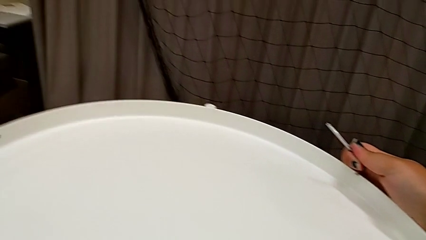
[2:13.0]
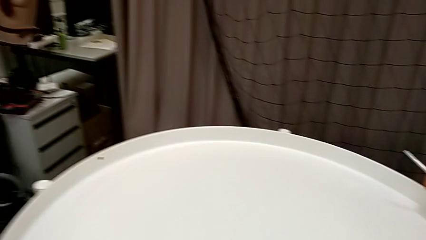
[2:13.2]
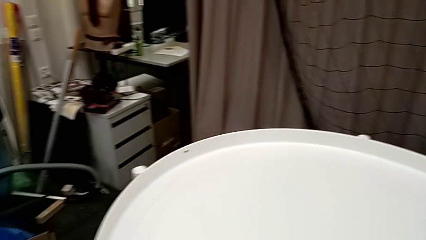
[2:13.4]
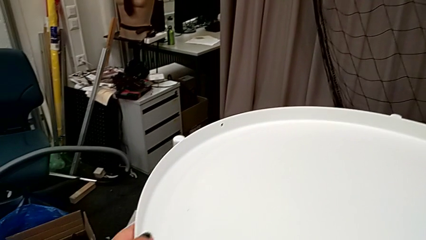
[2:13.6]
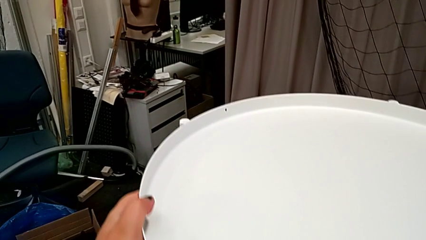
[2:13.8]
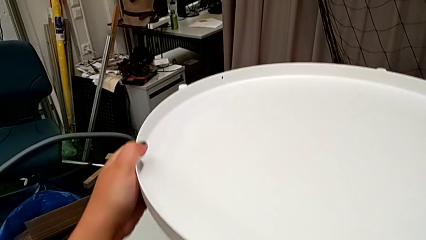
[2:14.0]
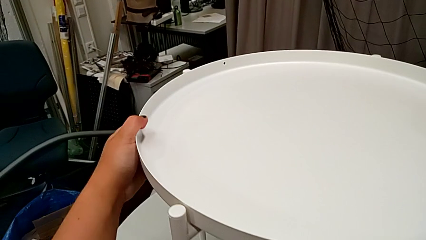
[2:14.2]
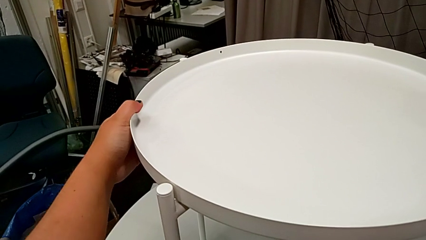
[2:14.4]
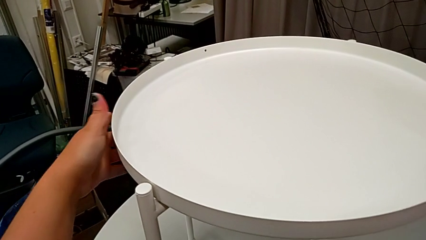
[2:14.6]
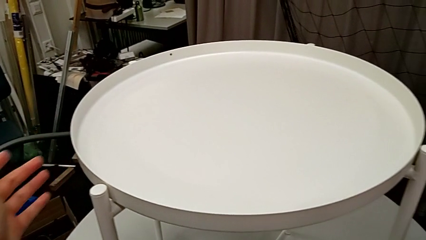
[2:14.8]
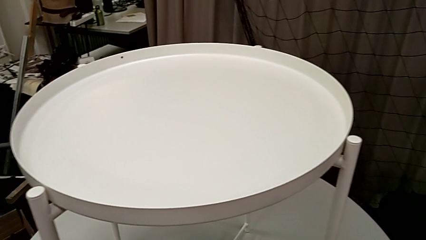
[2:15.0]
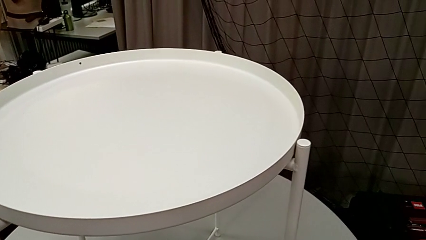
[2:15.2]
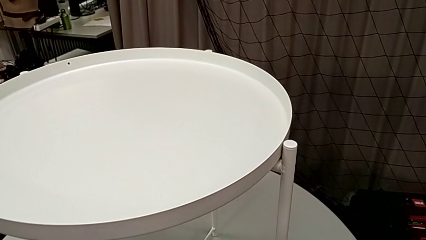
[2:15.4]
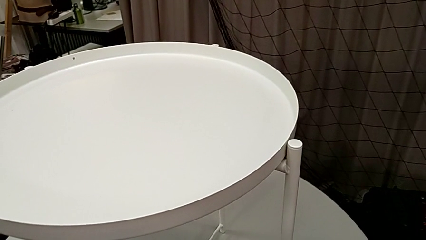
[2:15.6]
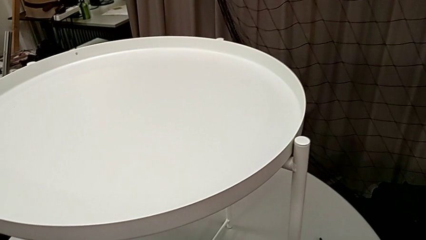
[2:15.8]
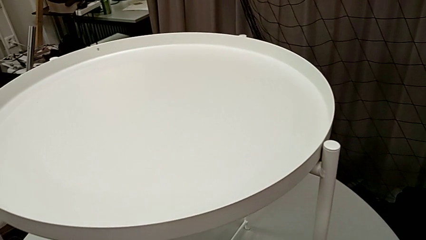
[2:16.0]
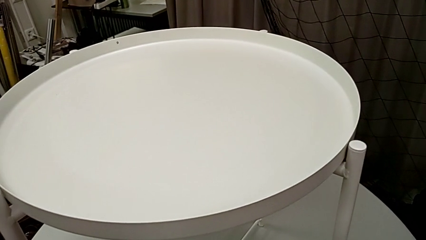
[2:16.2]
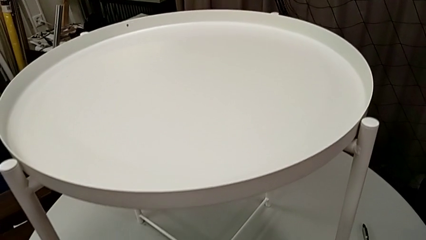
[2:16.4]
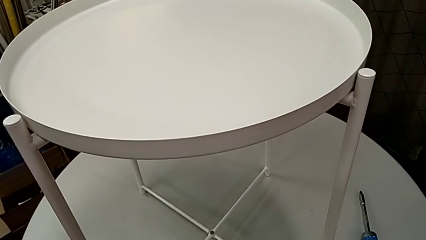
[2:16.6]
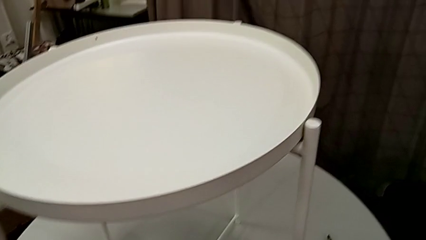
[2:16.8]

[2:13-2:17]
The camera wearer is assembling the tray. They slide the nightstand and place the Allen wrench.
